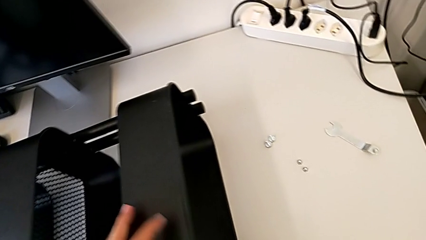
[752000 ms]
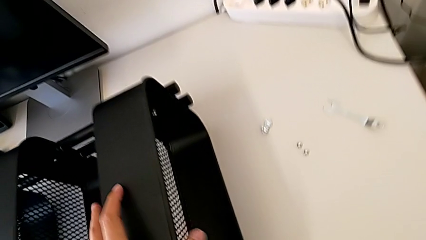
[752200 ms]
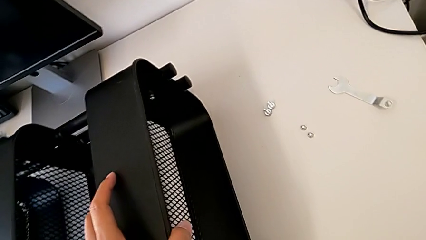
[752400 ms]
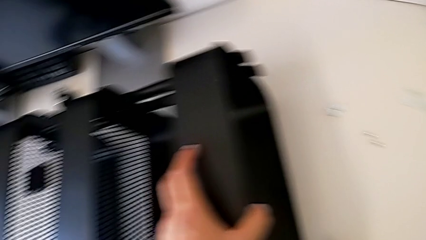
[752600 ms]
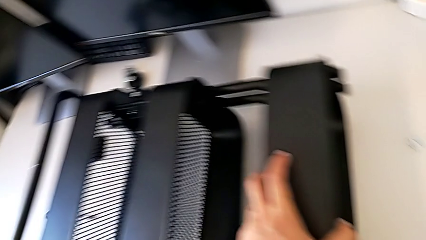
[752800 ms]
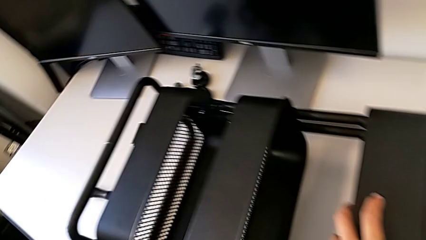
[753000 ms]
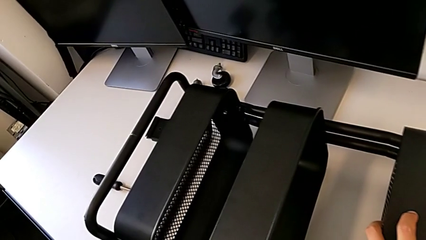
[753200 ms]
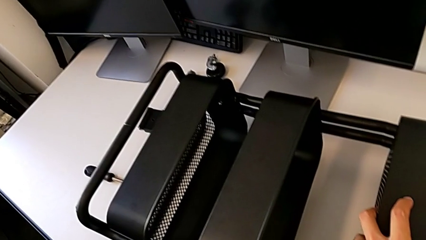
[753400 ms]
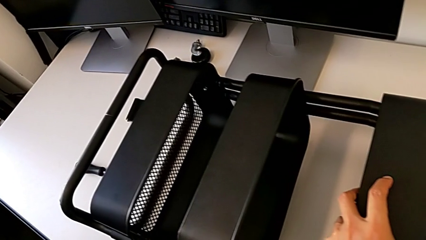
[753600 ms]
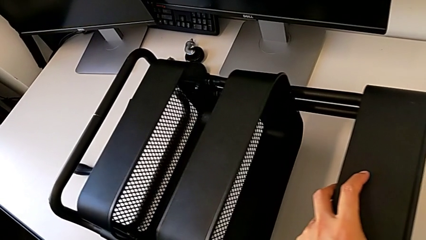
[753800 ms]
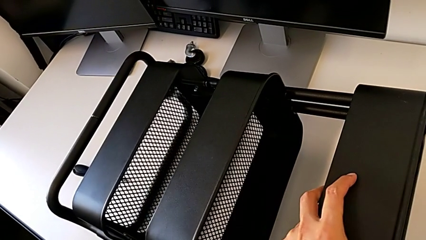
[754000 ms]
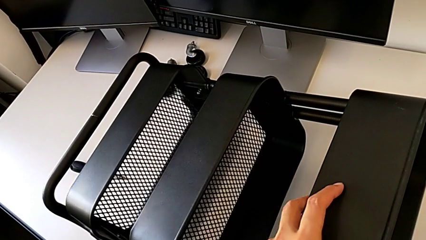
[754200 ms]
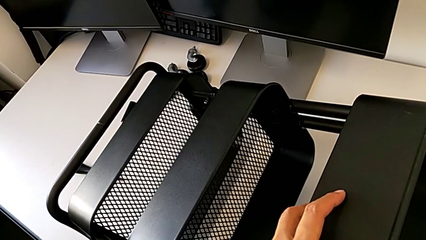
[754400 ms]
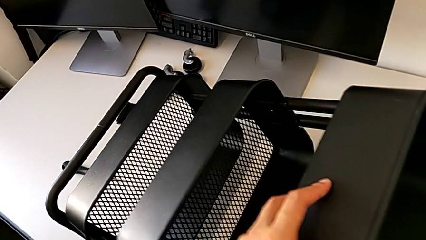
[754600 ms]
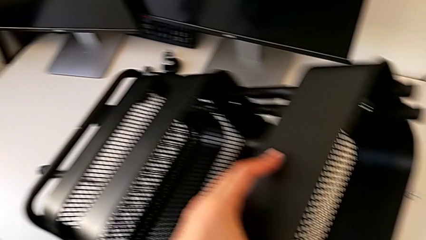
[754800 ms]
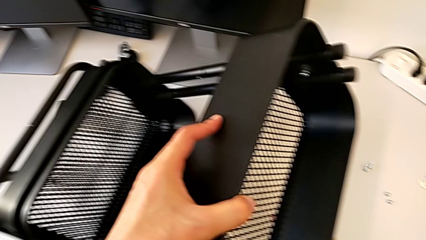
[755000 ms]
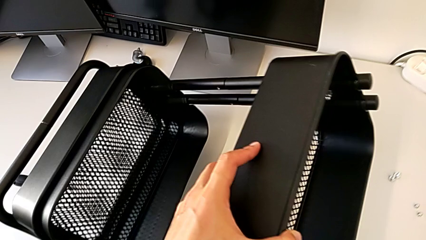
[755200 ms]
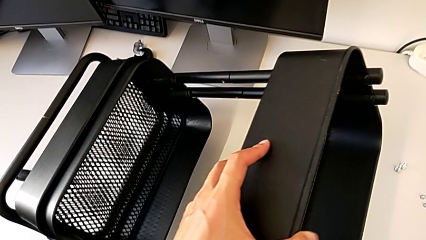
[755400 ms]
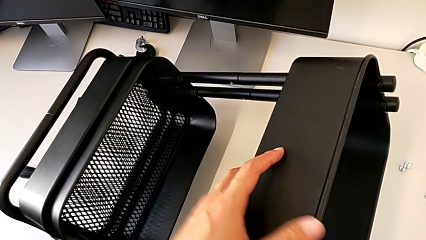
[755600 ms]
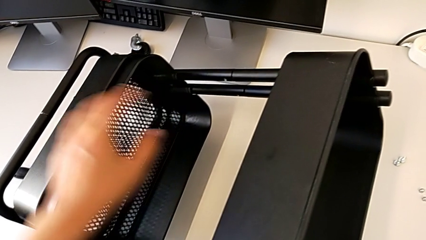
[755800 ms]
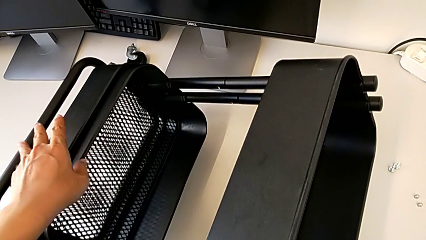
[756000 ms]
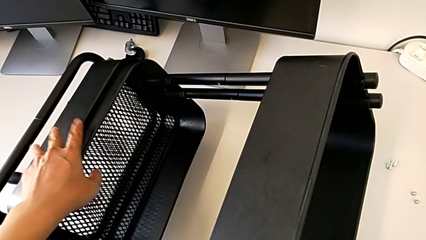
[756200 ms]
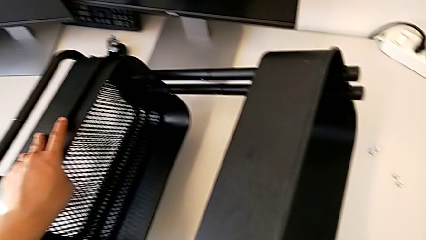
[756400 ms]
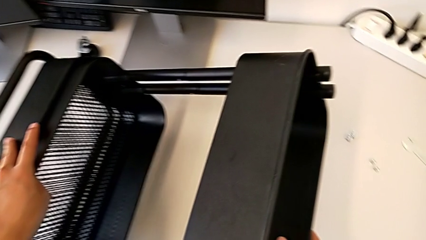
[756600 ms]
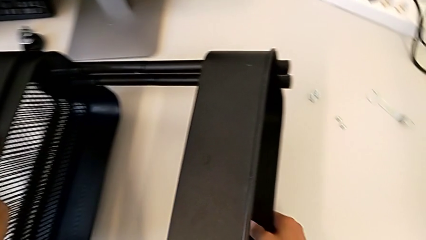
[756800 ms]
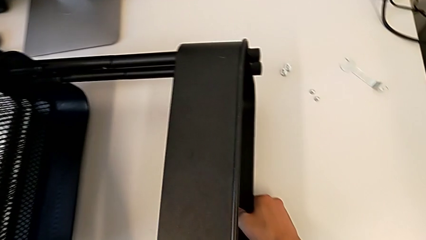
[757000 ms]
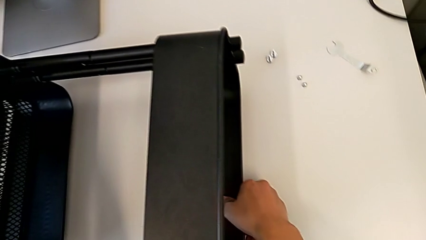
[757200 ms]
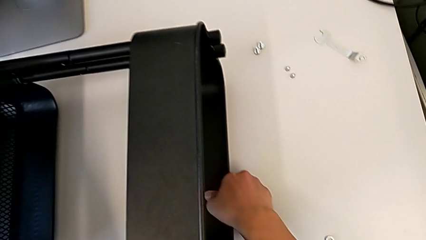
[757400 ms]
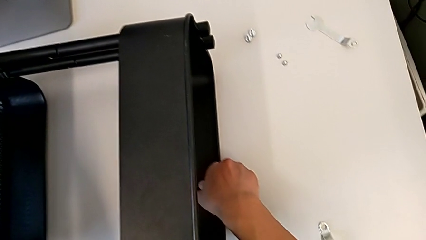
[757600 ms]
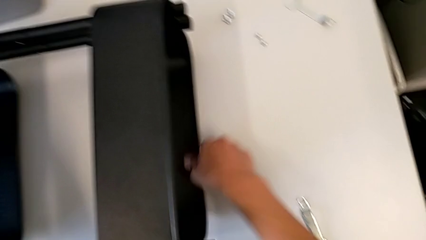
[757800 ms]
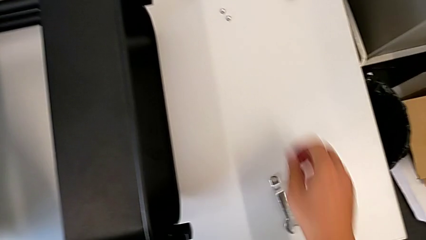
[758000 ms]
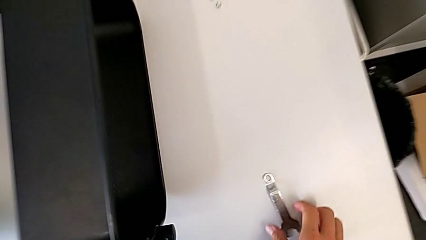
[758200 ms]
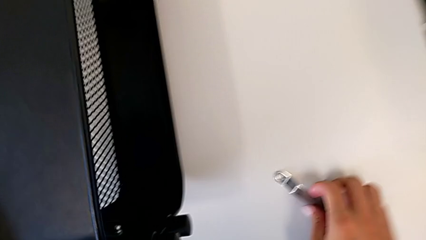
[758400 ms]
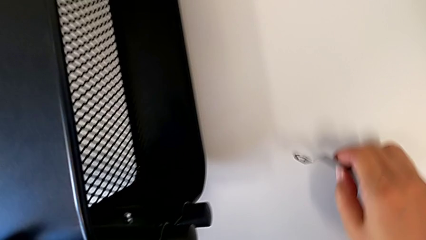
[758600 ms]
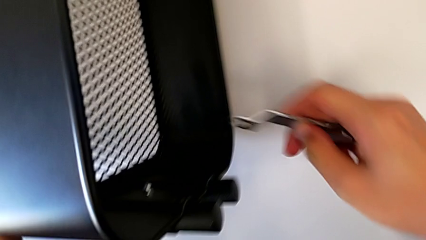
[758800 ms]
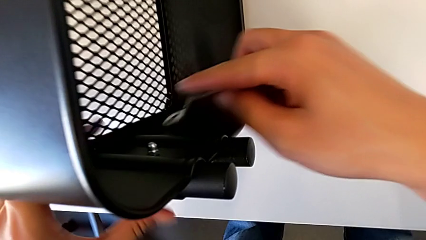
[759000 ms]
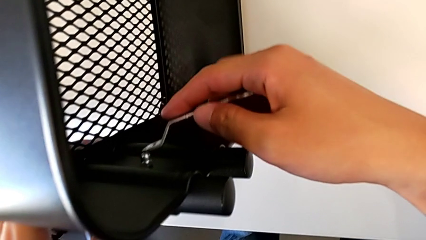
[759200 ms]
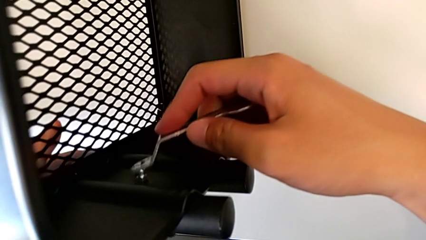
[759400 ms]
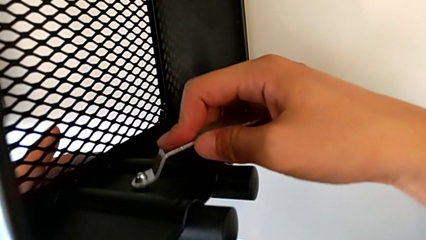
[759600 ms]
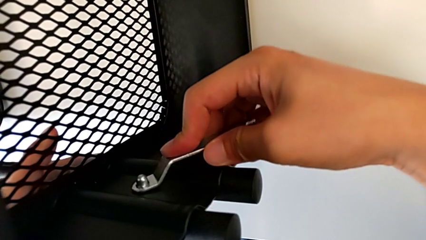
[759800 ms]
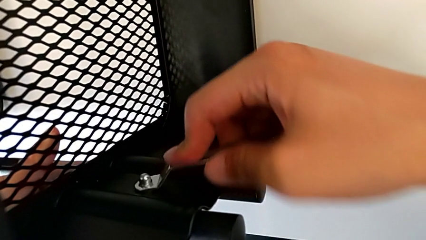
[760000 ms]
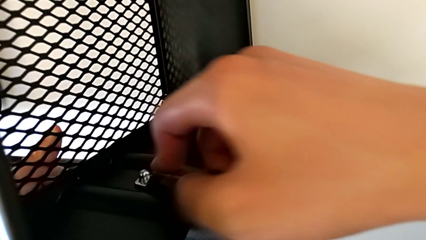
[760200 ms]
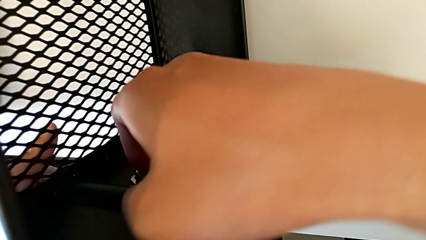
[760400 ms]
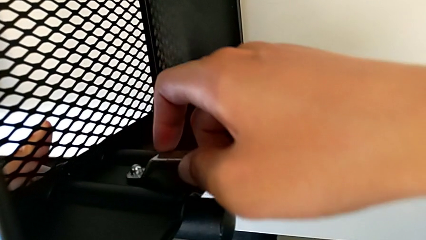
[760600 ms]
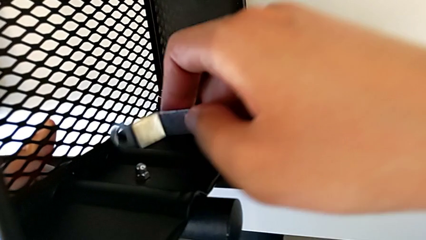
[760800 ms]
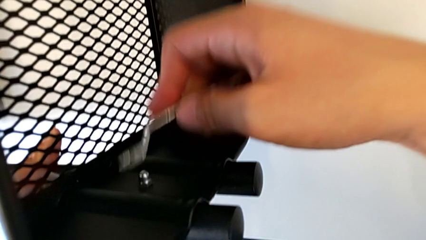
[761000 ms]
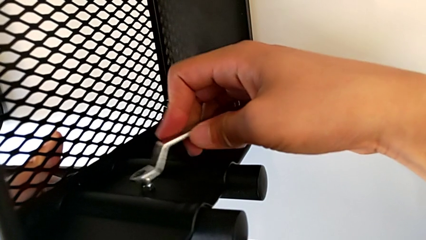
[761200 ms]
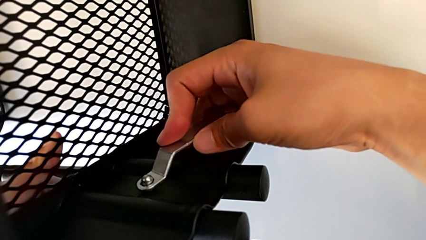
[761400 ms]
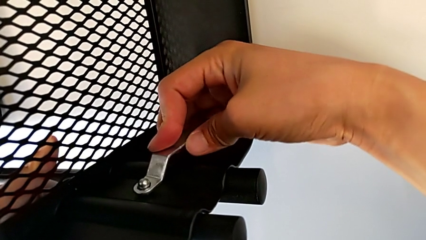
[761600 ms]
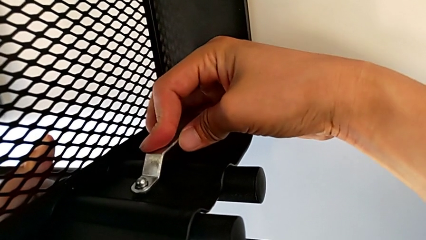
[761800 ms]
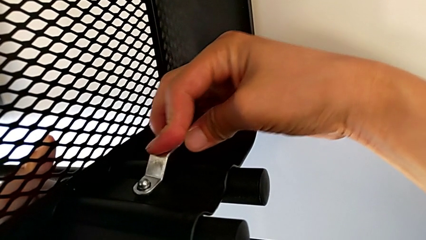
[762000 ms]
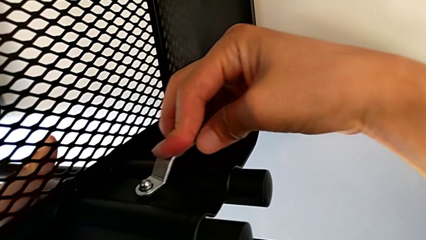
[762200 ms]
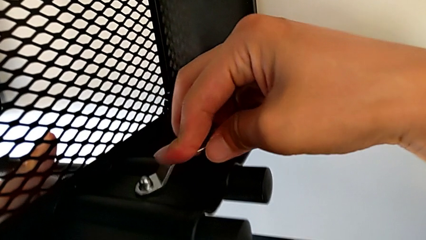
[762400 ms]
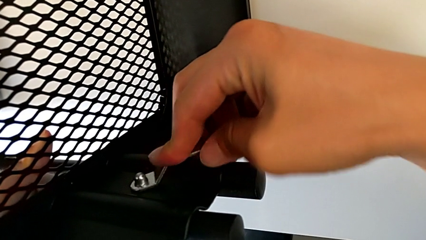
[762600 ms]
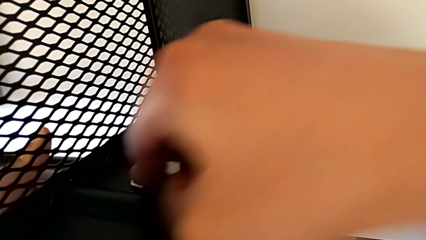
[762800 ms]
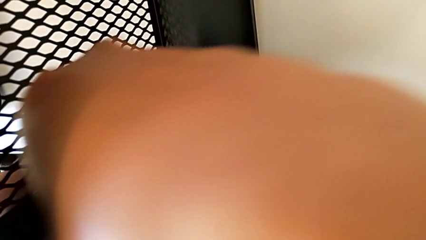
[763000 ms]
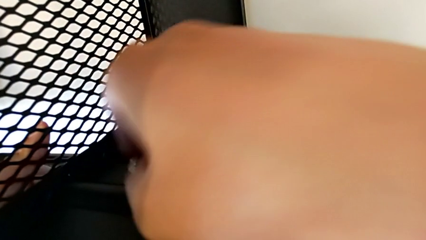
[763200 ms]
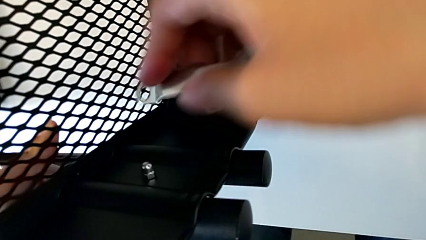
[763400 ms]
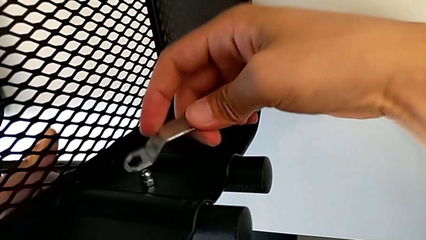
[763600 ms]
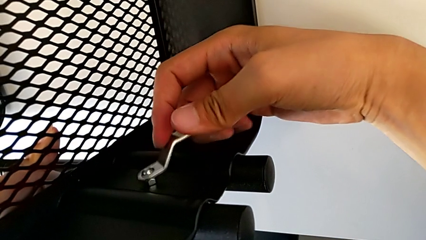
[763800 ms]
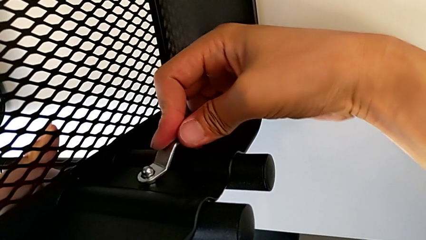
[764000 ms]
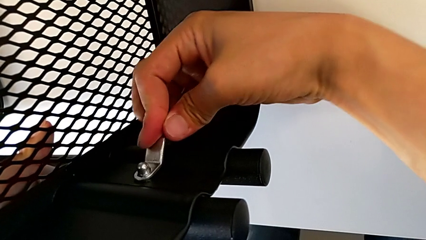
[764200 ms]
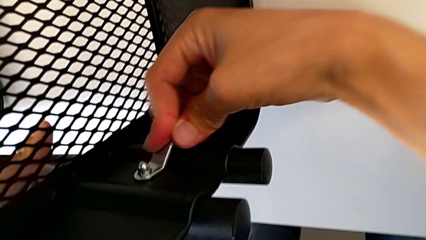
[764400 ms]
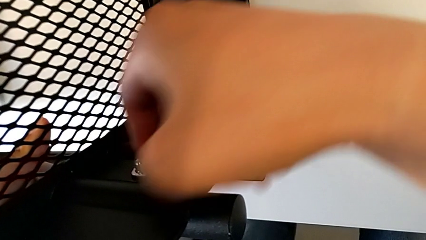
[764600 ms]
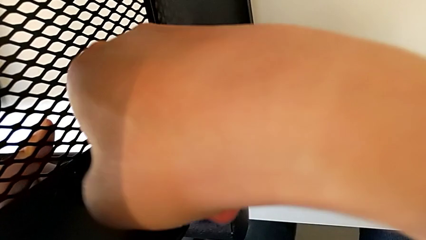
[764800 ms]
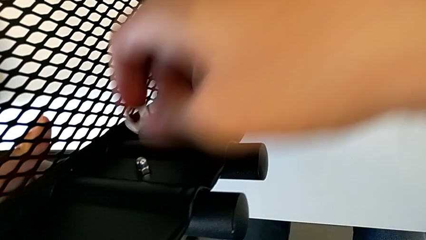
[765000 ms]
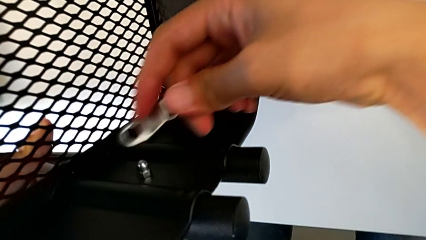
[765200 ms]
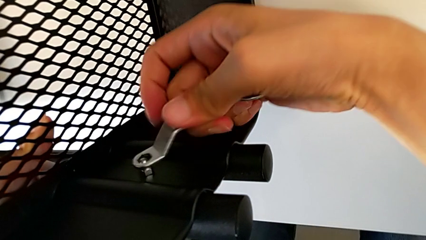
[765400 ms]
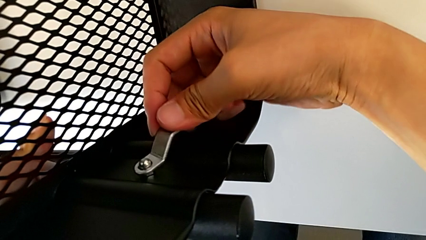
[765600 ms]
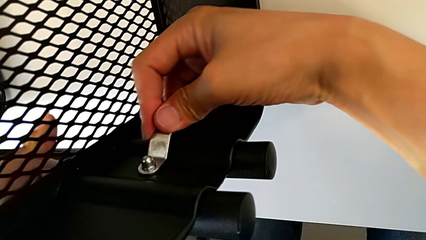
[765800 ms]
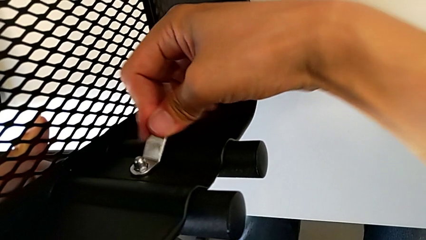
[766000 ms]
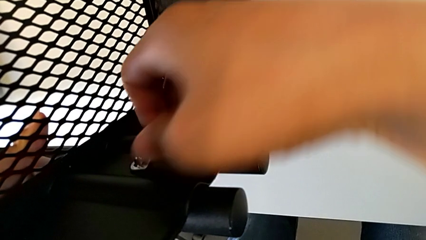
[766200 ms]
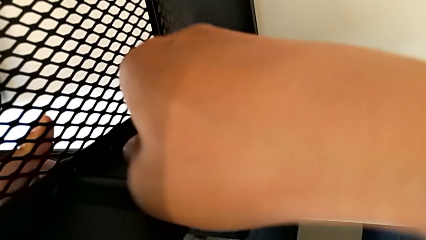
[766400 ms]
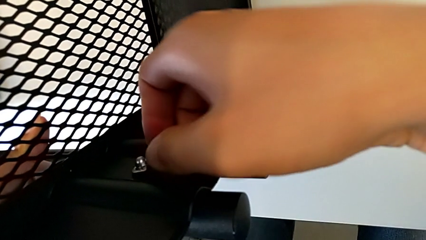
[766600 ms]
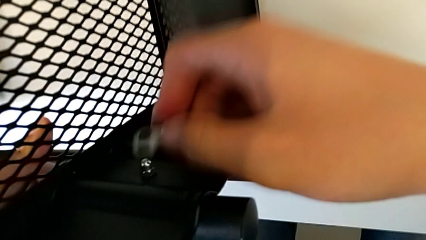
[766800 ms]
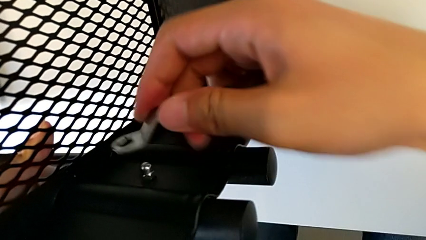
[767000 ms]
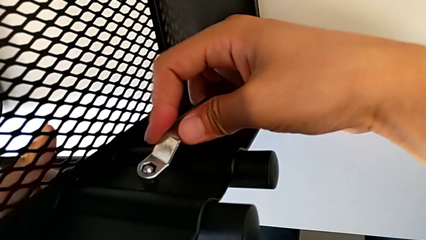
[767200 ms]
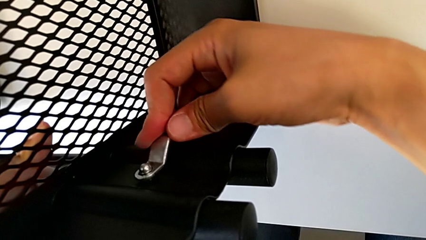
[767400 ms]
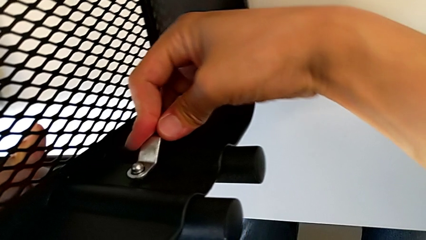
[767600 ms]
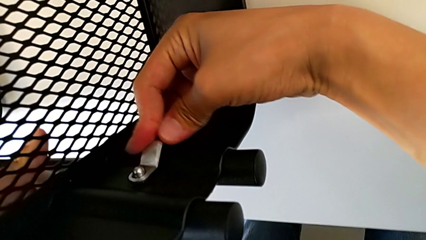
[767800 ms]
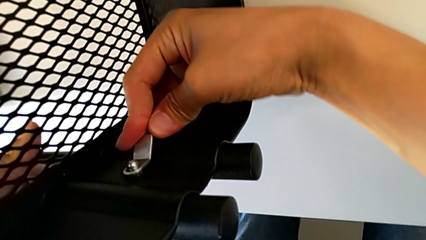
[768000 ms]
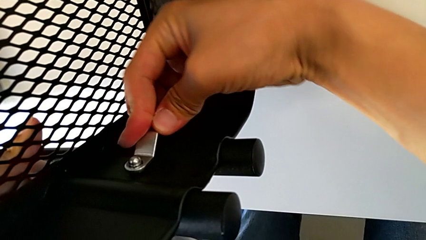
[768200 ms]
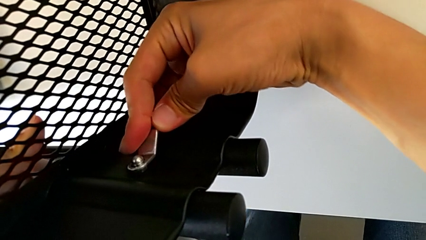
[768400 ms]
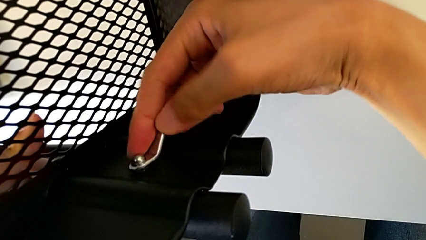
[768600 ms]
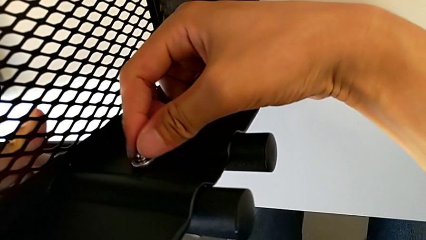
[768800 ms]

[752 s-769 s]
The camera wearer is screwing the right bracket onto the top box. They wrongly rotate the grid tray and begin to screw the hexagon cap nut.
